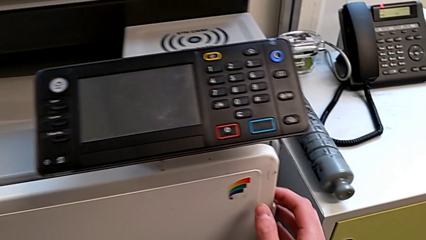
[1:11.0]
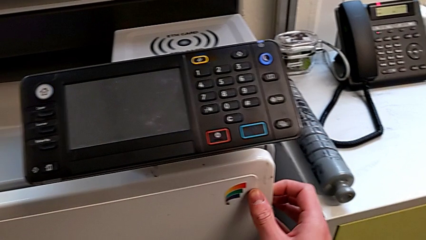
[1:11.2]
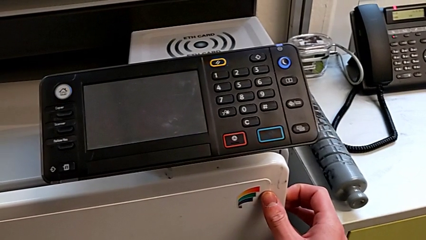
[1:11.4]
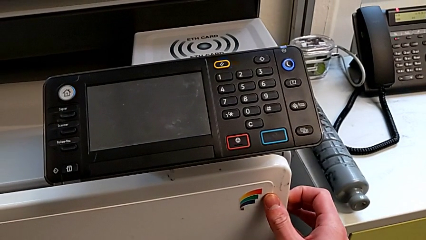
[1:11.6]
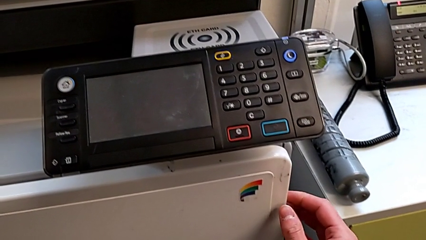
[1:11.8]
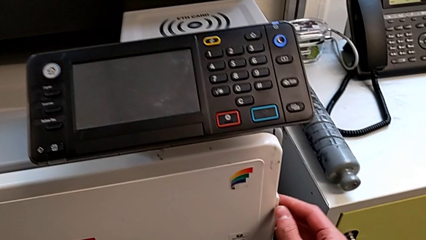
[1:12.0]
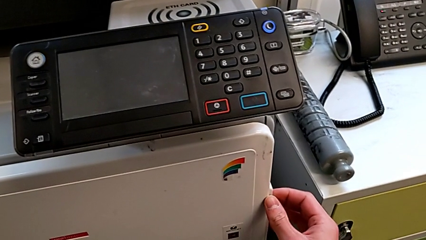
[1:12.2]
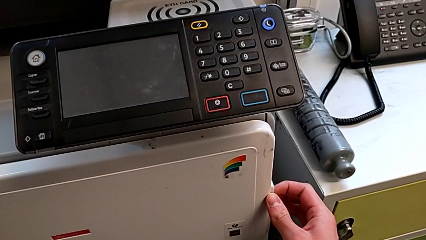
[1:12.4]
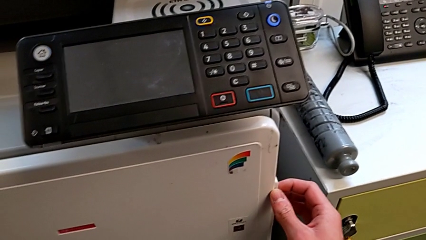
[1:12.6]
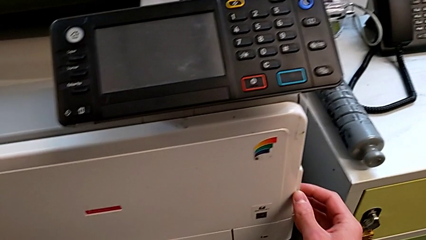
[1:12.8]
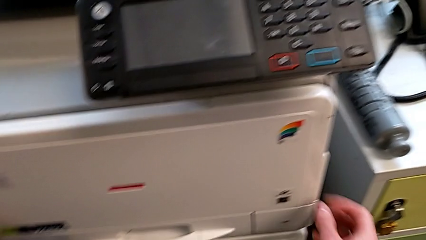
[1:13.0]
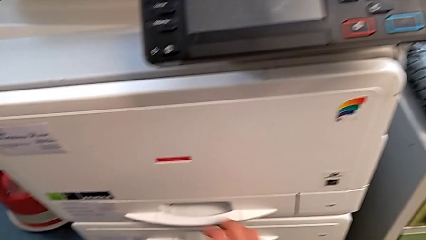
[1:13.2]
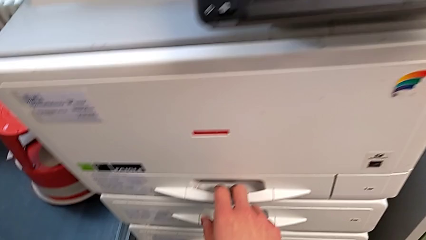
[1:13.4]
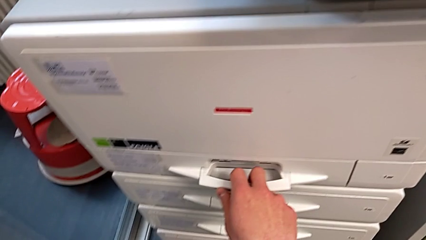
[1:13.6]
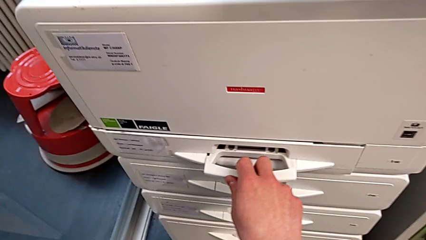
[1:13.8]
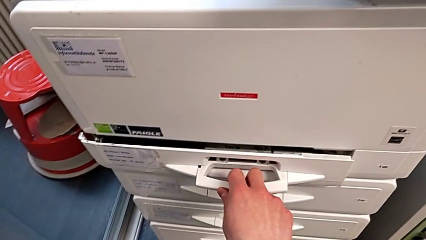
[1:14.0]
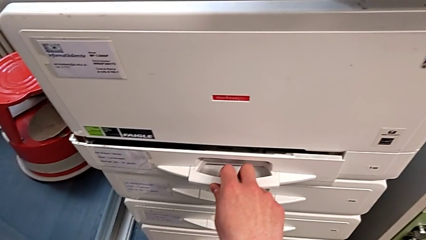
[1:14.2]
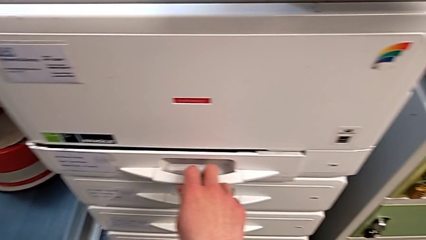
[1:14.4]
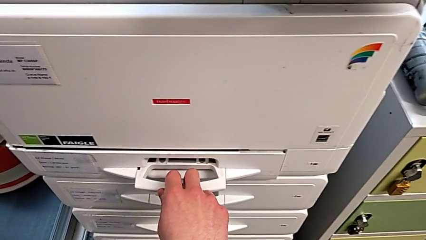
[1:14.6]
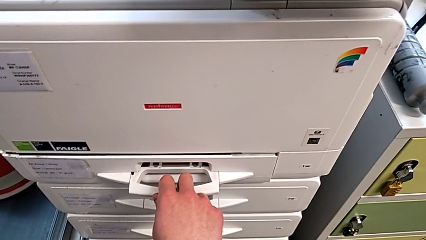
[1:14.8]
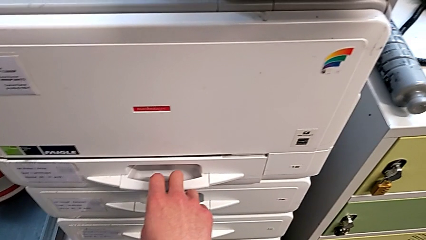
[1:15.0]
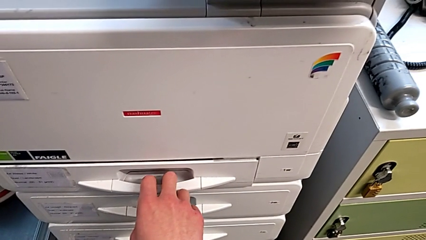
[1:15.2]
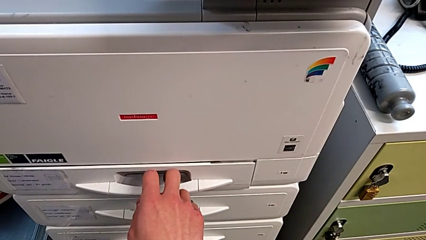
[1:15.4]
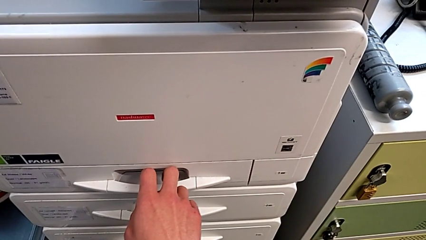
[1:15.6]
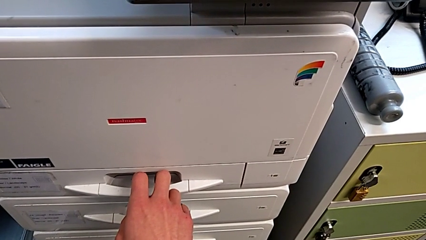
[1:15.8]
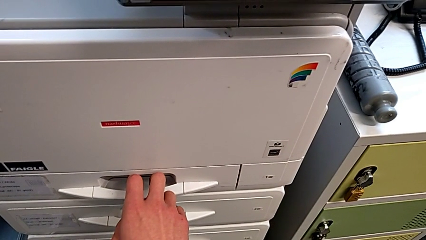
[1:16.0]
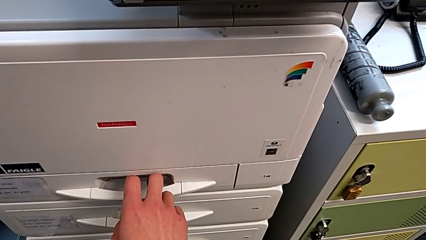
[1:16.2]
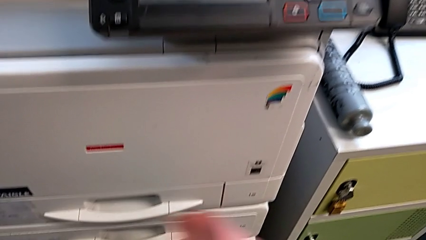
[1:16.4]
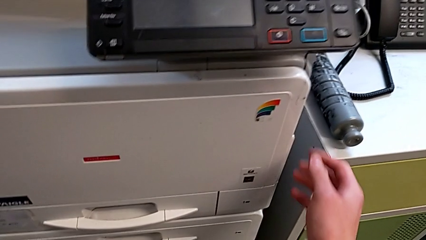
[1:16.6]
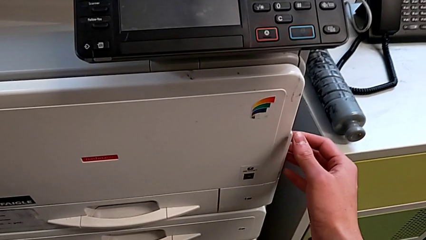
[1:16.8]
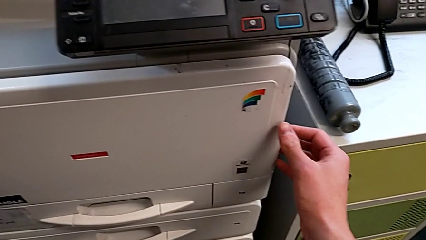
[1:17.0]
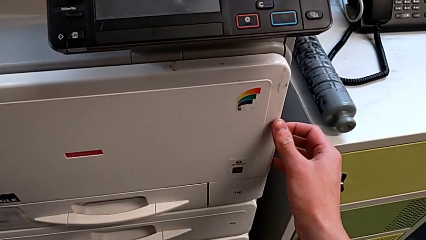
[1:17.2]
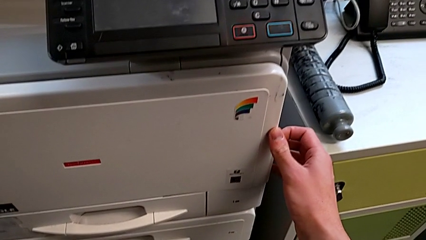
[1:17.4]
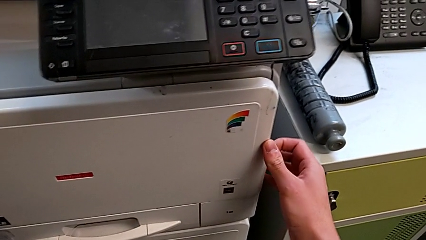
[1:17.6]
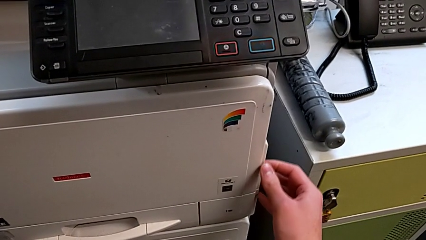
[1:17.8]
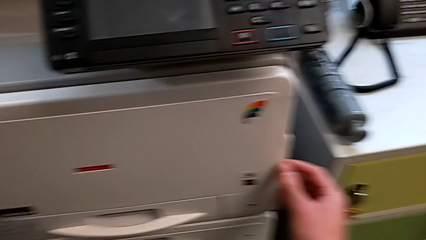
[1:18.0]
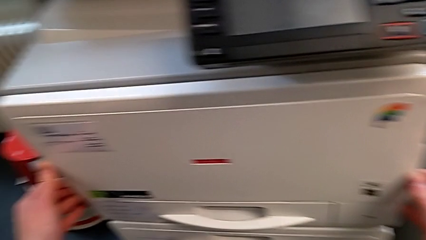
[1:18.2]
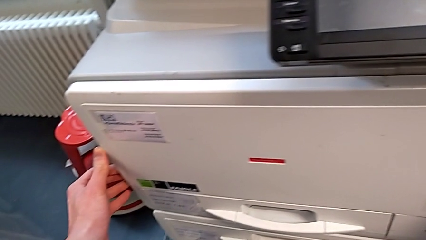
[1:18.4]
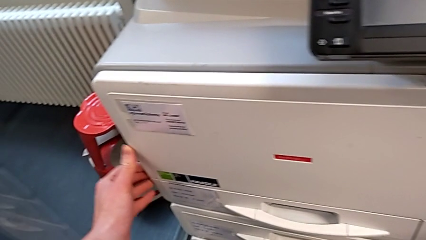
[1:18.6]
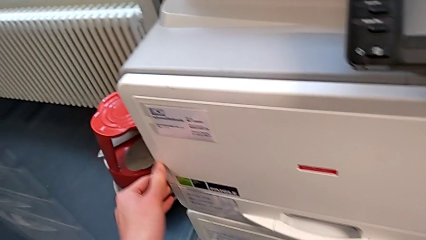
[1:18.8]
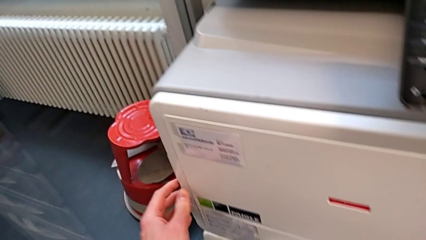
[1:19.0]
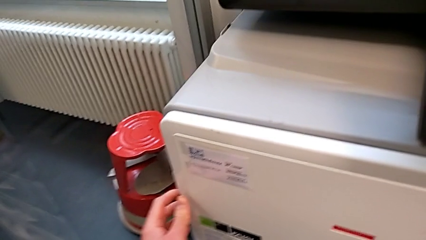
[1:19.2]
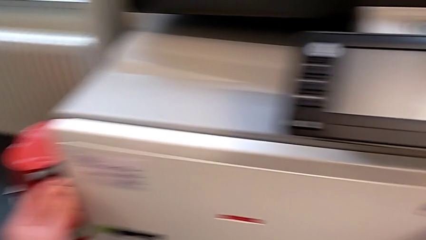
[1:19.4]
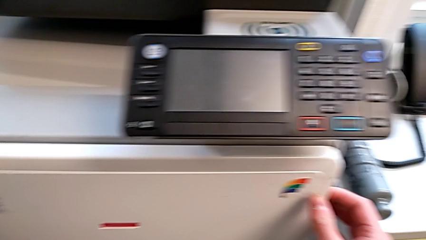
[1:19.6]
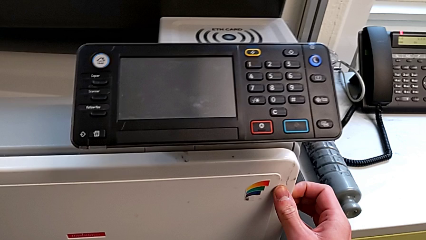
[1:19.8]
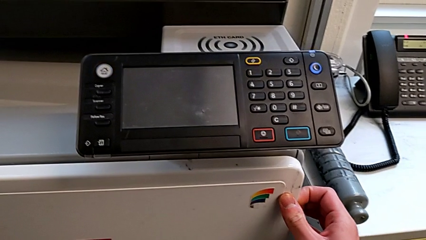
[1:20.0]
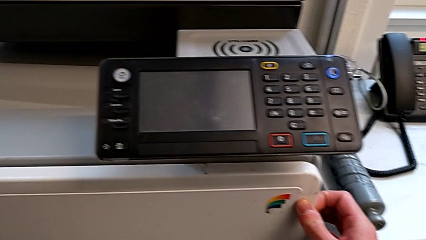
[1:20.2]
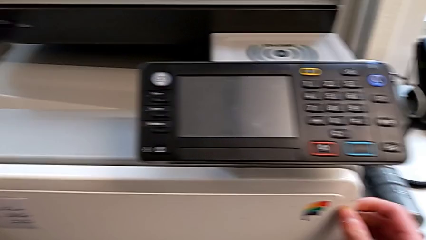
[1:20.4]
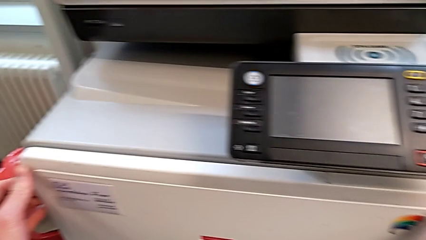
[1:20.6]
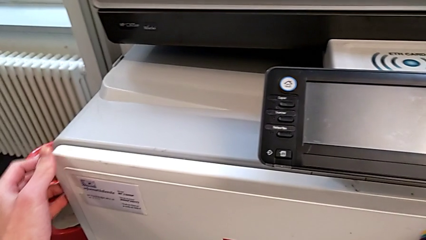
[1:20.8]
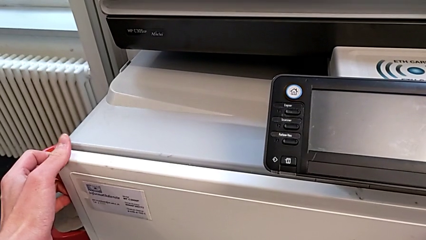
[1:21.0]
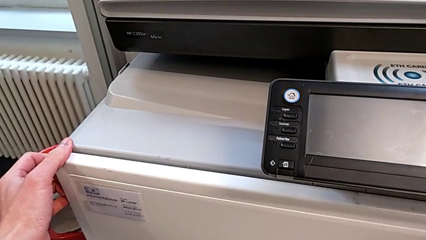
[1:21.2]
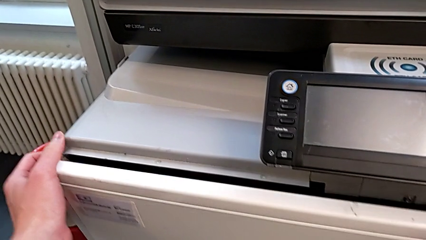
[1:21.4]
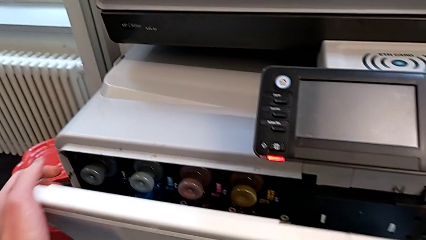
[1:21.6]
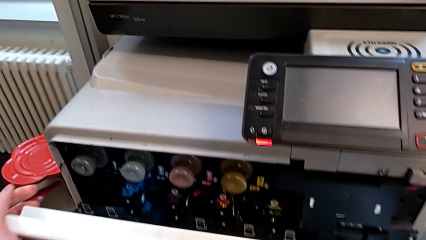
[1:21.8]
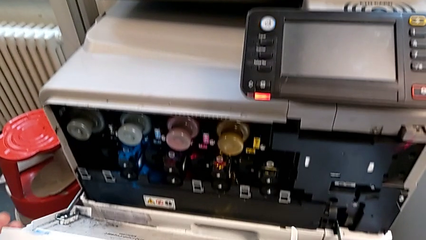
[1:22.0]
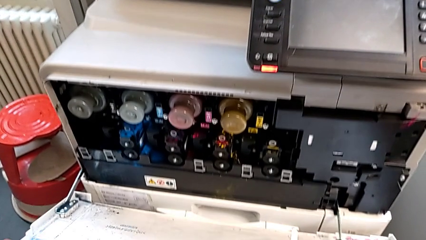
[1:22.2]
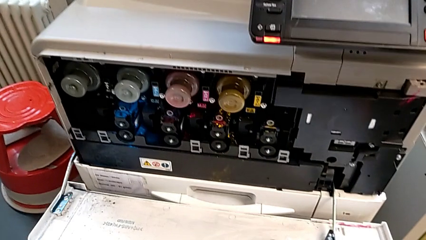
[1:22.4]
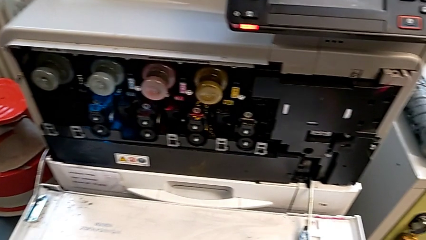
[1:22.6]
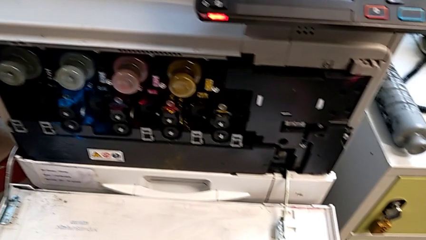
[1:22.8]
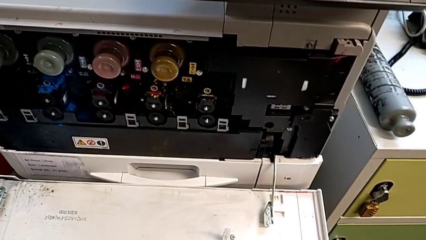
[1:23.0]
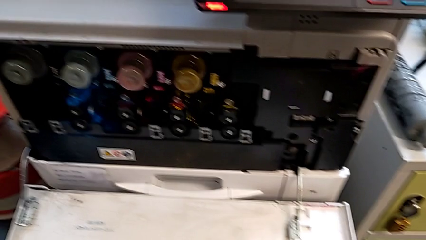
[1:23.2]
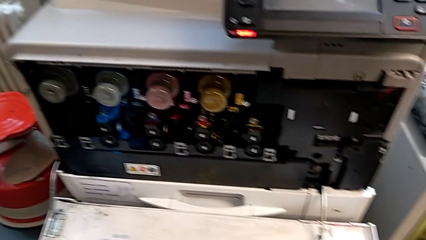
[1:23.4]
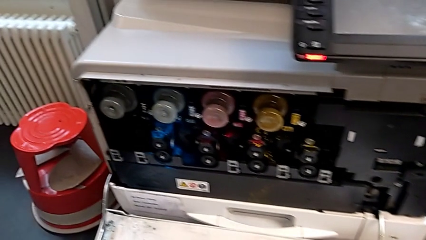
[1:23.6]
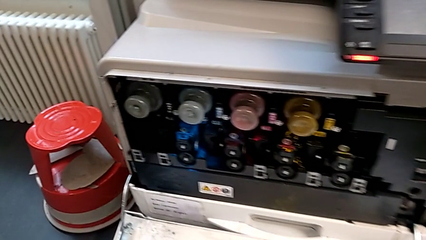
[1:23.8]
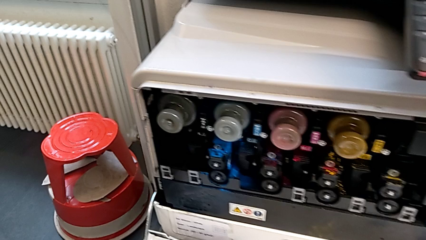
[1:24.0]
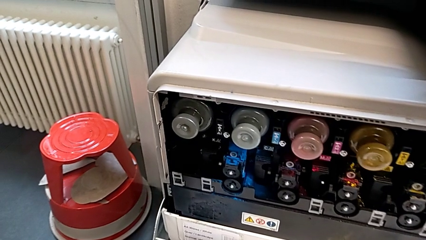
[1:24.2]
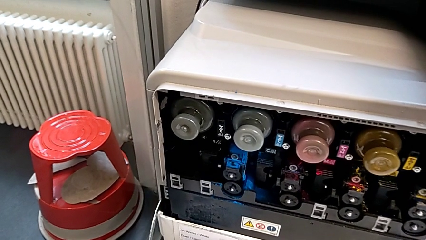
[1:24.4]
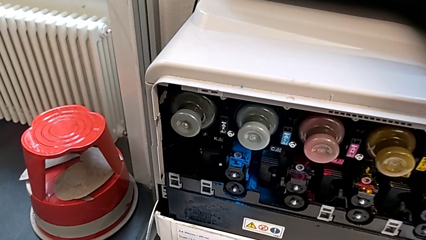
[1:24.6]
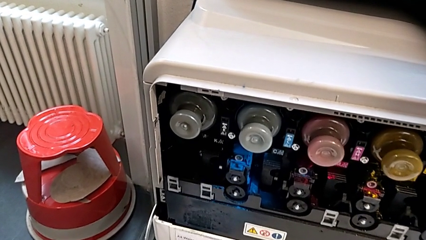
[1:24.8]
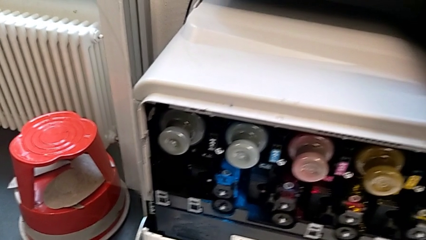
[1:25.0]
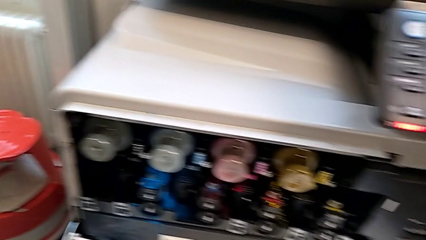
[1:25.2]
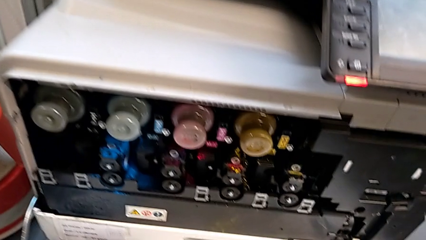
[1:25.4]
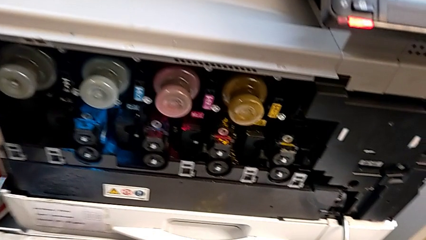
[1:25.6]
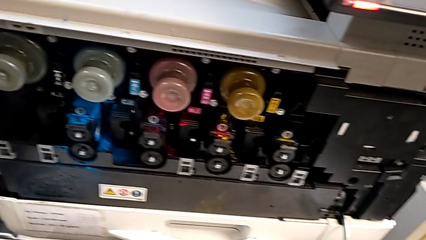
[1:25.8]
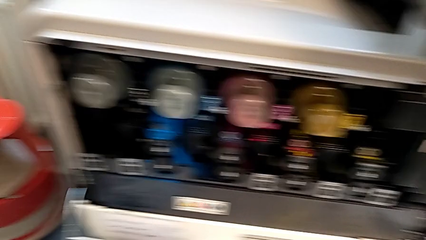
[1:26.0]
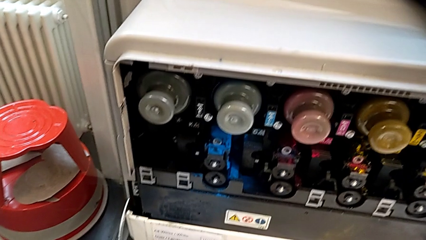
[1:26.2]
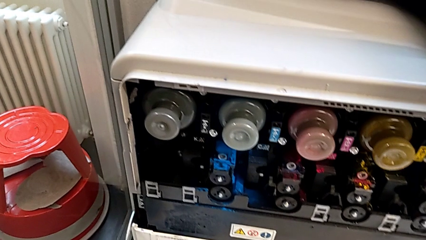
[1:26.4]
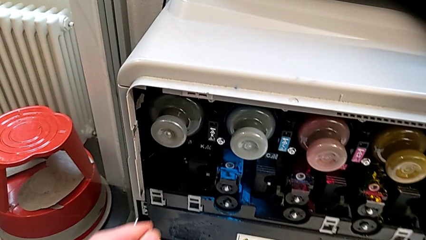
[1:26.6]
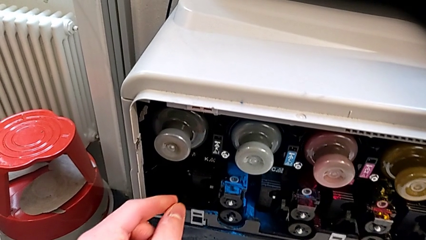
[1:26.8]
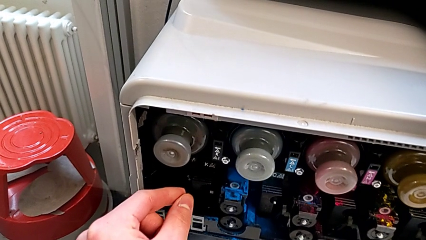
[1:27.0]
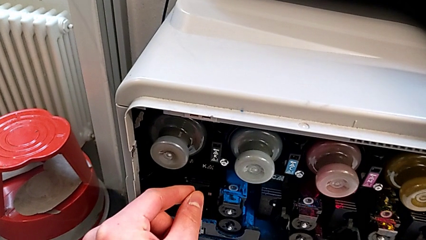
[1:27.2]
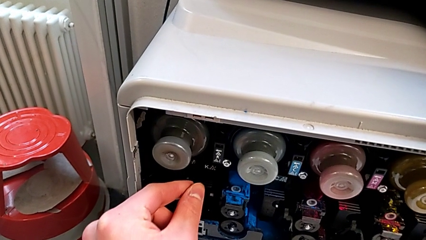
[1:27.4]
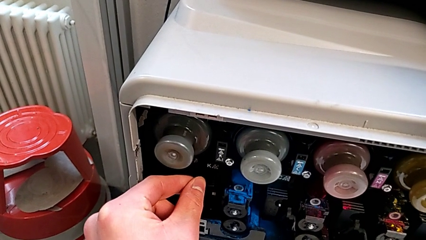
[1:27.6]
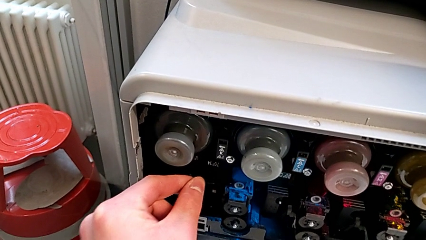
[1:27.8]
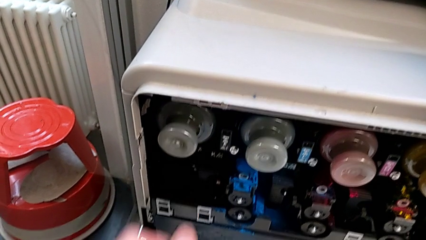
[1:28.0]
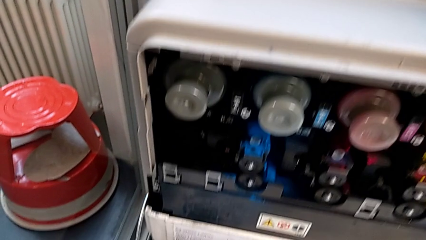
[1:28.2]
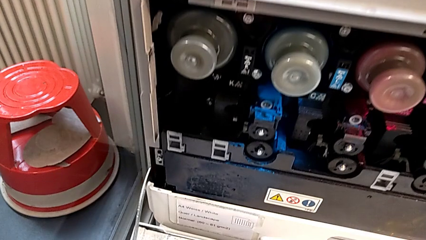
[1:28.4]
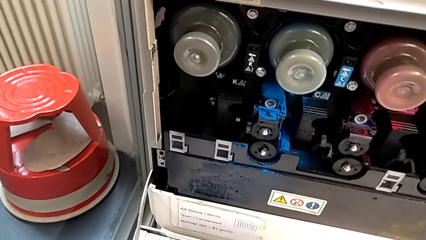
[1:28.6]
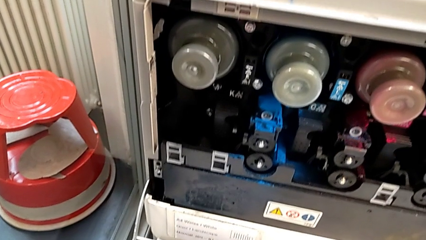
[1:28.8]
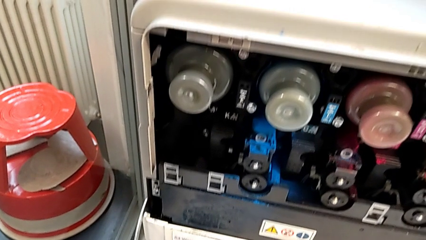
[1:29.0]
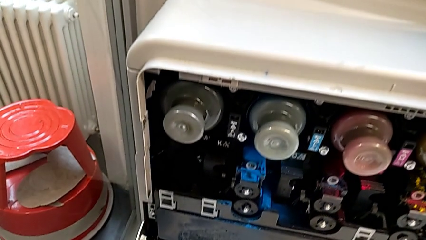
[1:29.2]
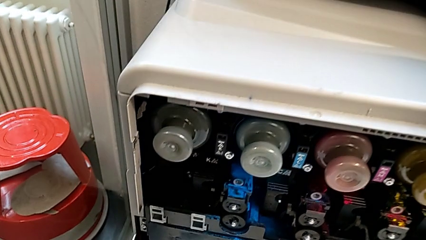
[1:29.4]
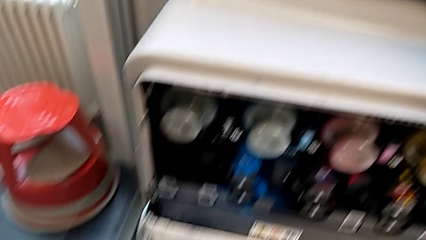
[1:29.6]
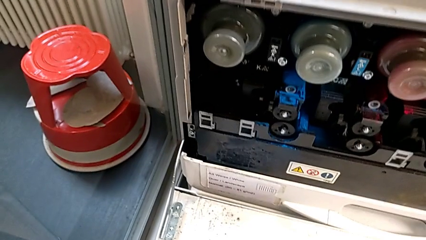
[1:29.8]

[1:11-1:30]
The camera wearer is exchanging an ink cartridge. They grab the cartridge gate, wrongly grab the paper tray, opening the paper tray, grab the cartridge gate, inspect it, open it, inspect the printer and inspect the ink cartridge.
